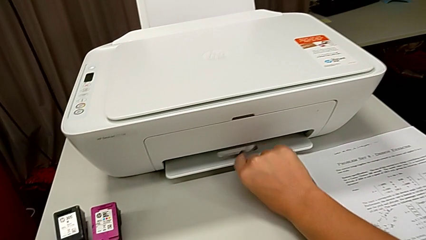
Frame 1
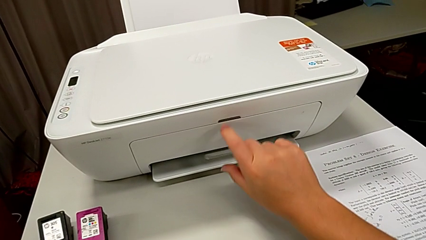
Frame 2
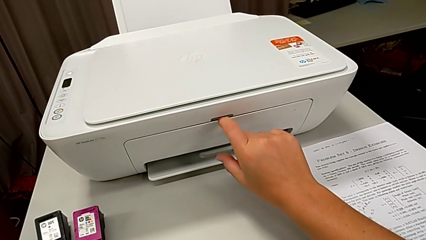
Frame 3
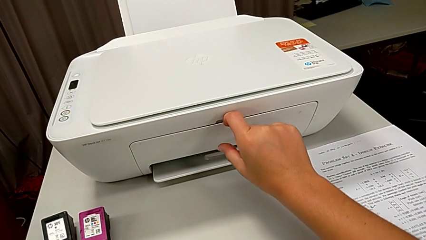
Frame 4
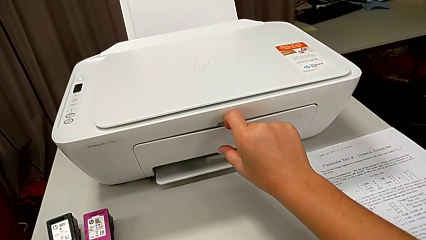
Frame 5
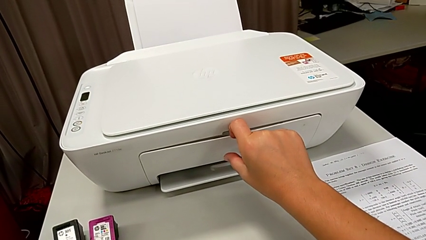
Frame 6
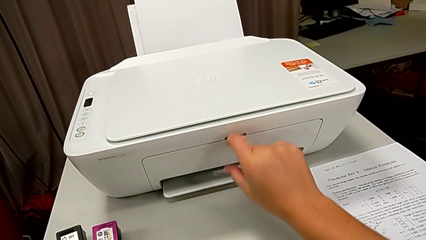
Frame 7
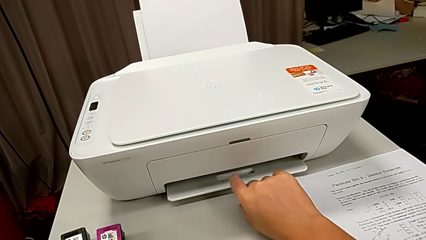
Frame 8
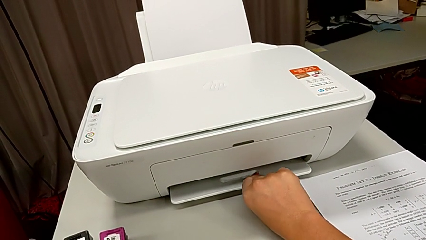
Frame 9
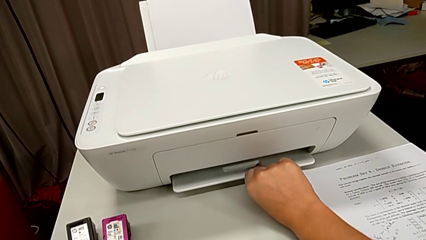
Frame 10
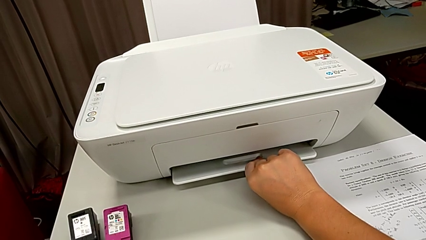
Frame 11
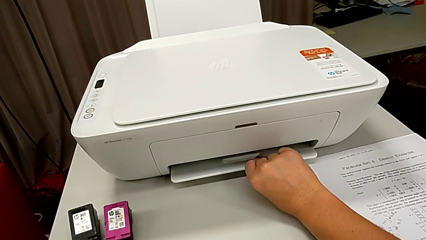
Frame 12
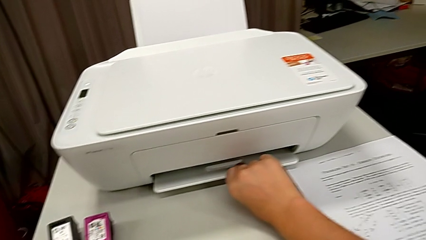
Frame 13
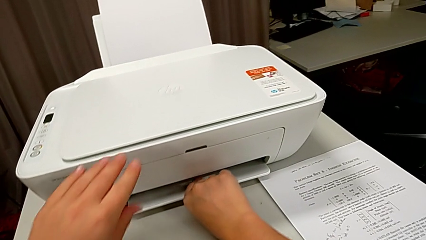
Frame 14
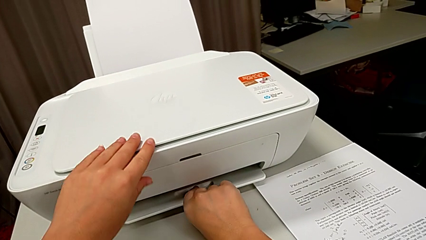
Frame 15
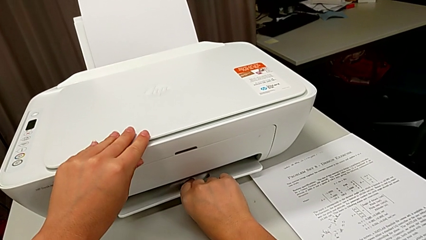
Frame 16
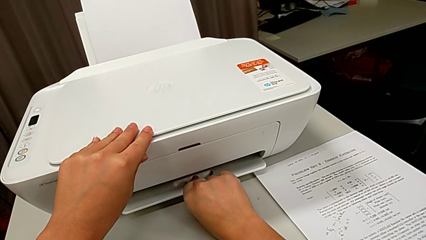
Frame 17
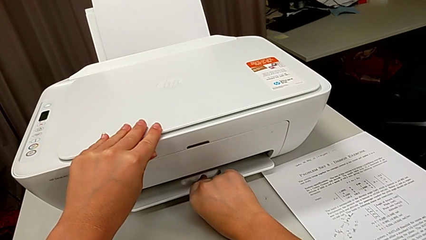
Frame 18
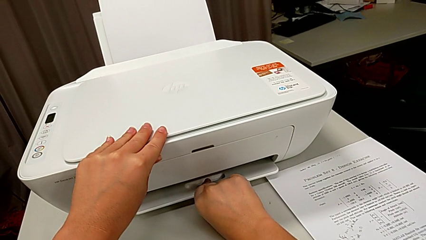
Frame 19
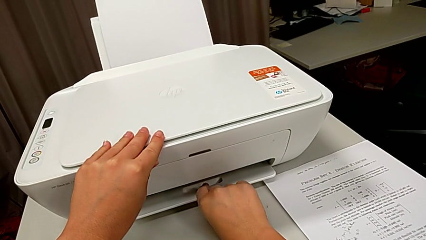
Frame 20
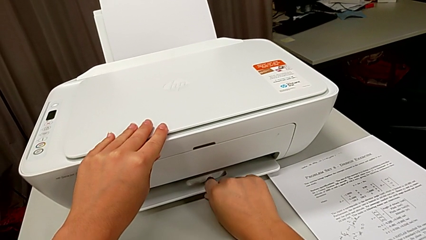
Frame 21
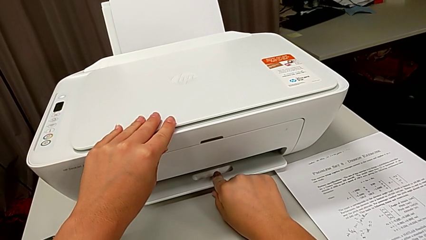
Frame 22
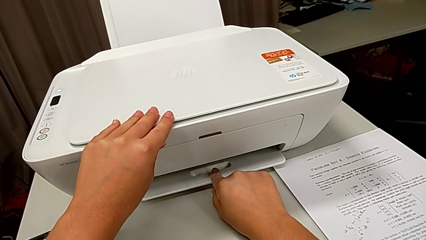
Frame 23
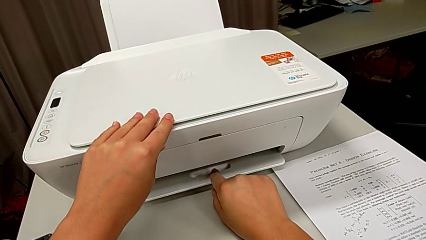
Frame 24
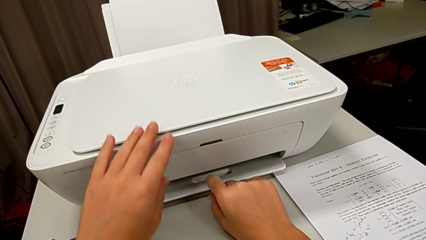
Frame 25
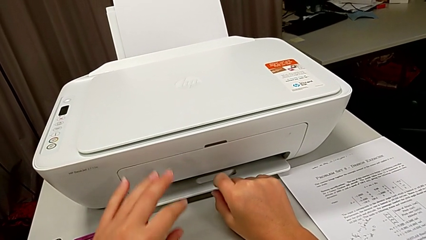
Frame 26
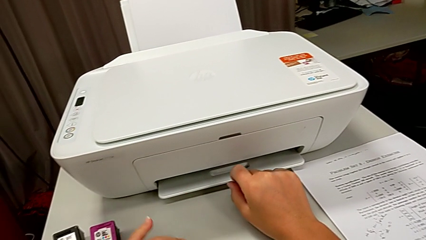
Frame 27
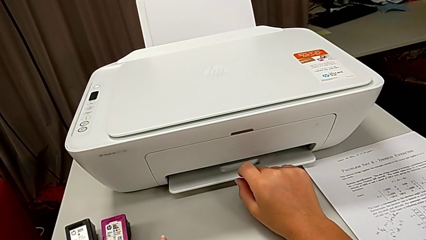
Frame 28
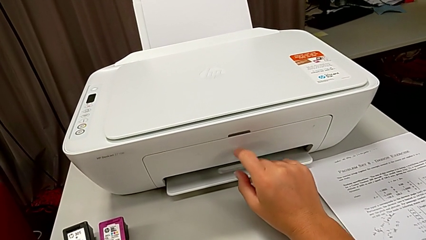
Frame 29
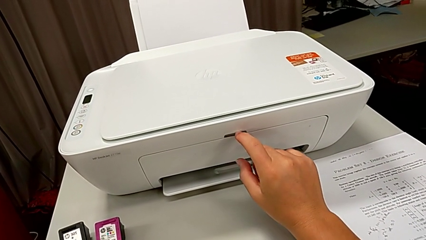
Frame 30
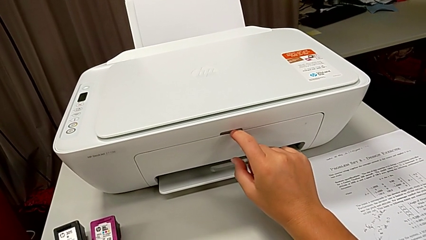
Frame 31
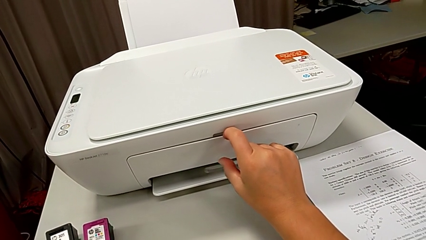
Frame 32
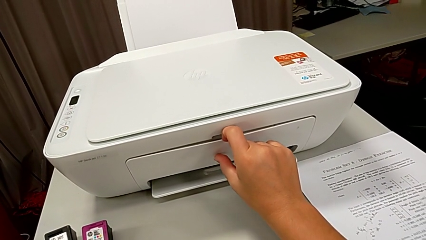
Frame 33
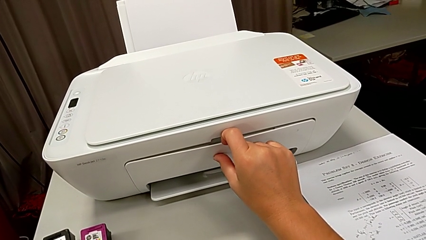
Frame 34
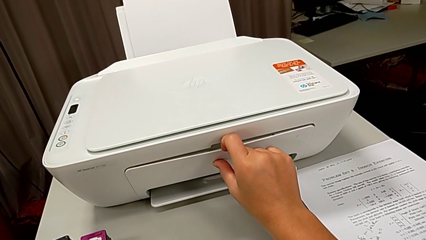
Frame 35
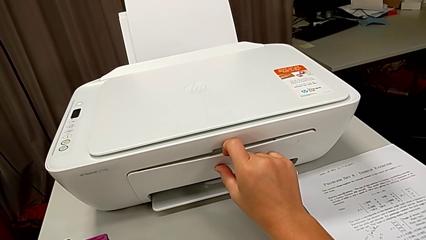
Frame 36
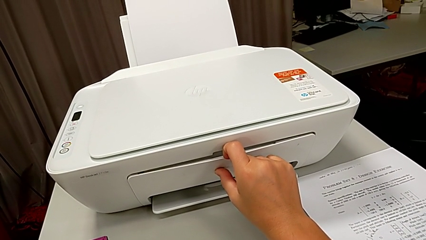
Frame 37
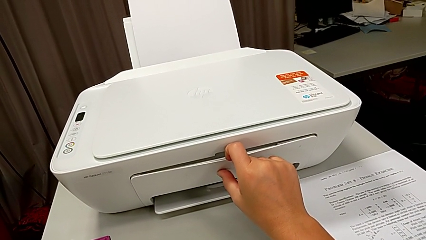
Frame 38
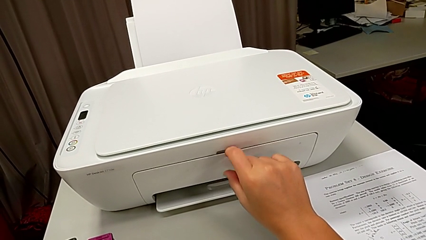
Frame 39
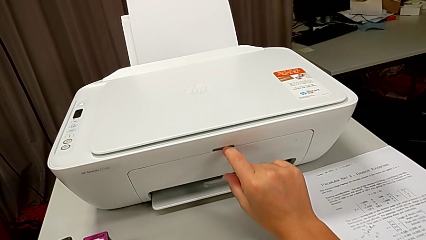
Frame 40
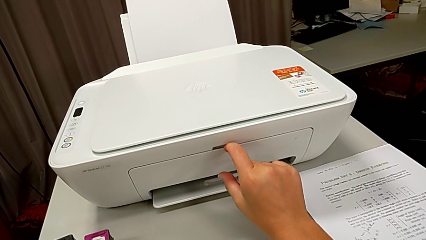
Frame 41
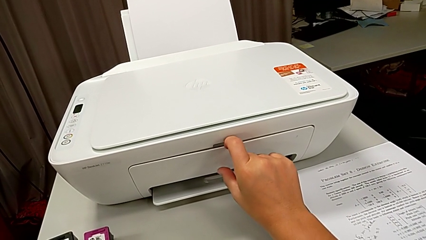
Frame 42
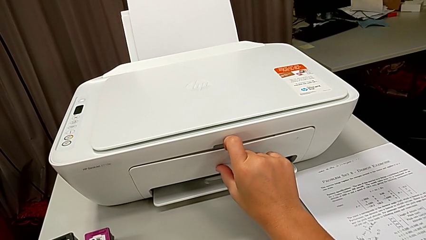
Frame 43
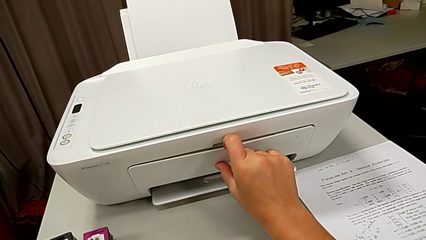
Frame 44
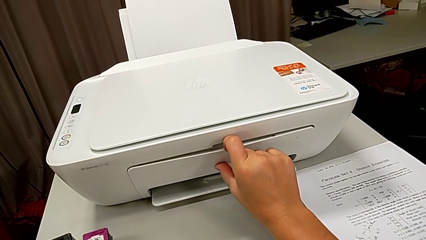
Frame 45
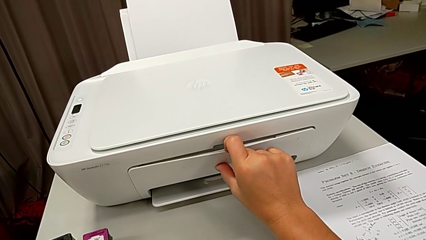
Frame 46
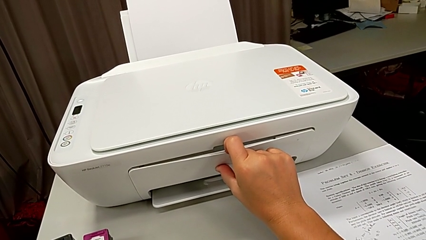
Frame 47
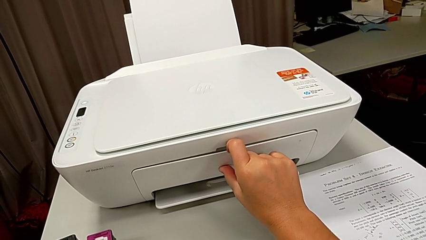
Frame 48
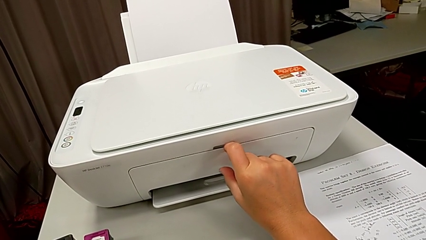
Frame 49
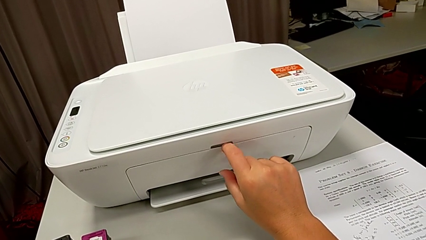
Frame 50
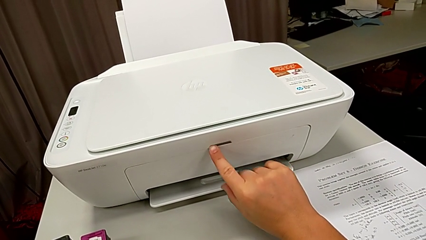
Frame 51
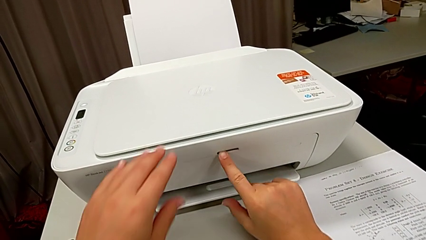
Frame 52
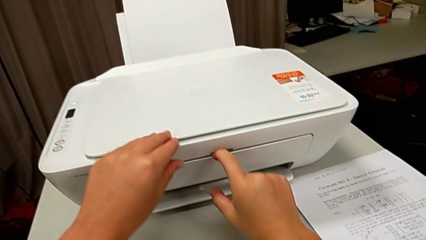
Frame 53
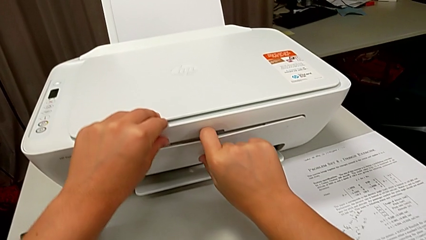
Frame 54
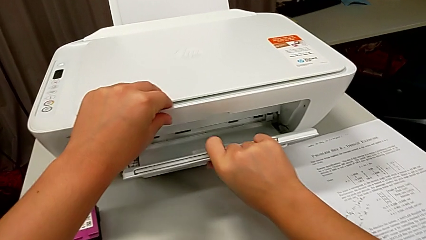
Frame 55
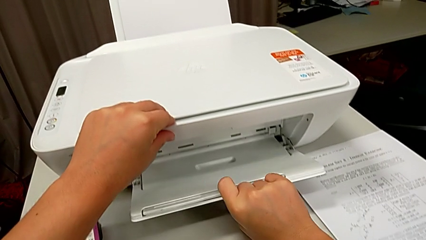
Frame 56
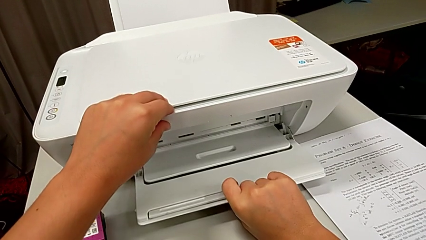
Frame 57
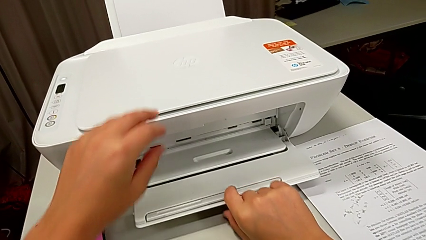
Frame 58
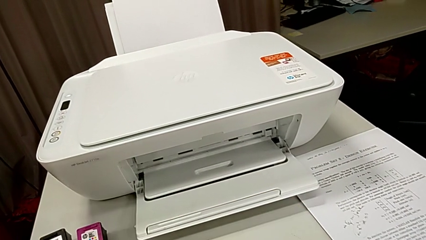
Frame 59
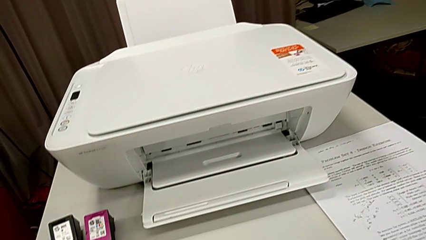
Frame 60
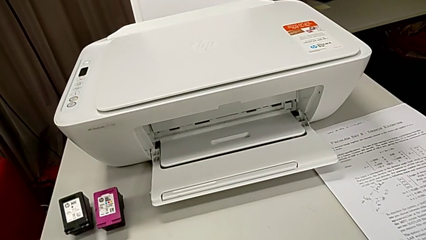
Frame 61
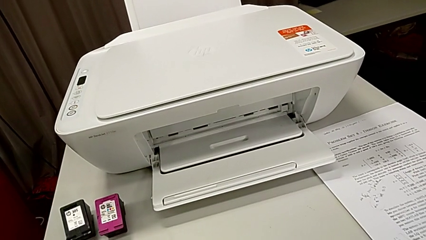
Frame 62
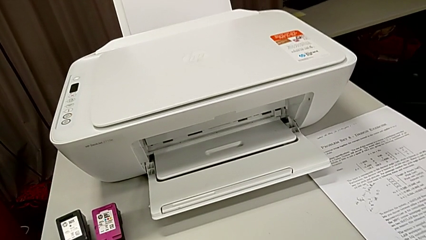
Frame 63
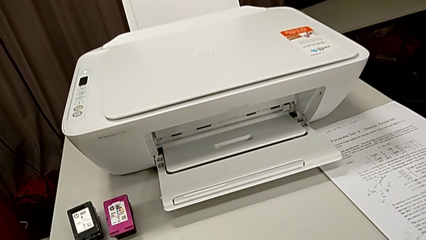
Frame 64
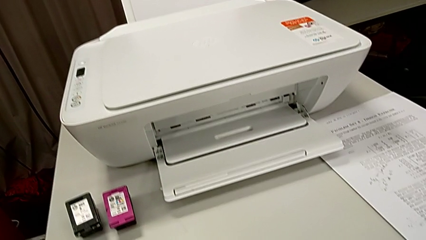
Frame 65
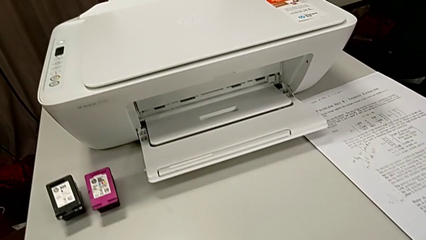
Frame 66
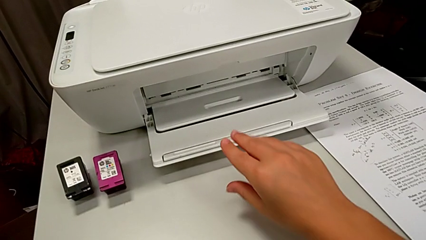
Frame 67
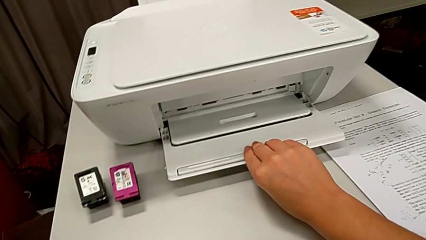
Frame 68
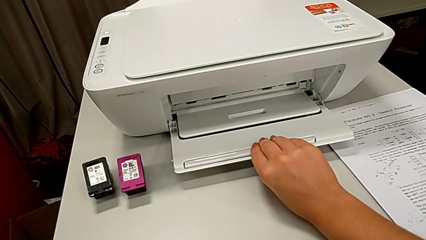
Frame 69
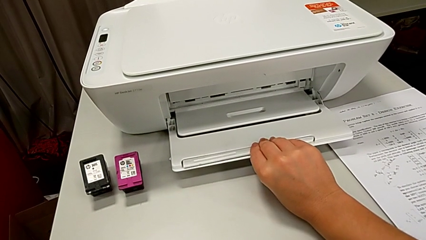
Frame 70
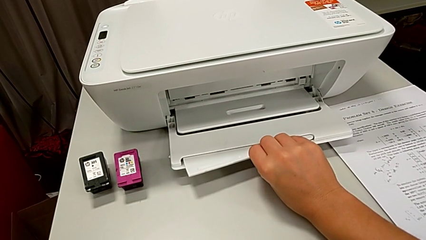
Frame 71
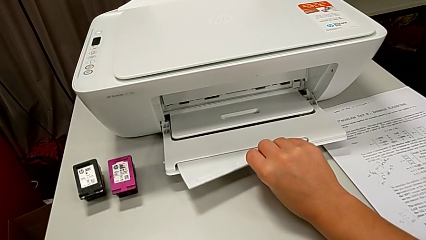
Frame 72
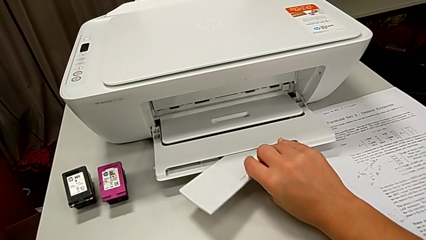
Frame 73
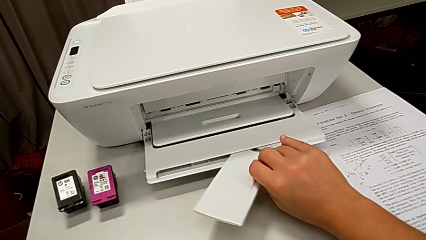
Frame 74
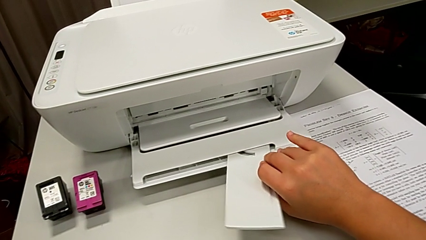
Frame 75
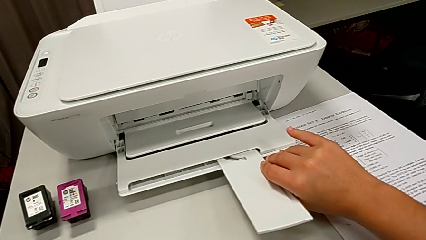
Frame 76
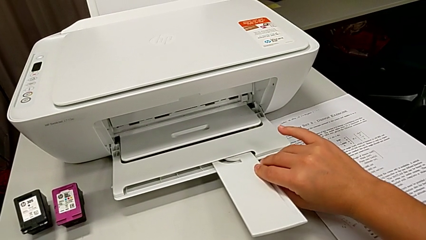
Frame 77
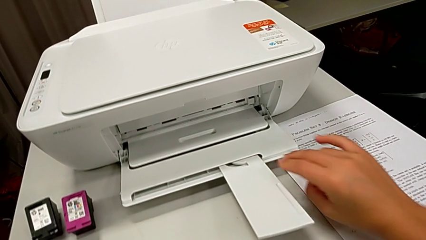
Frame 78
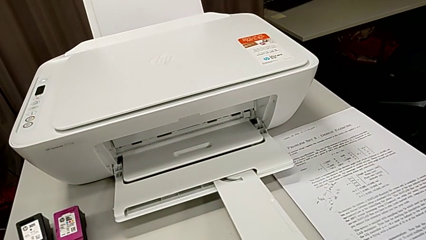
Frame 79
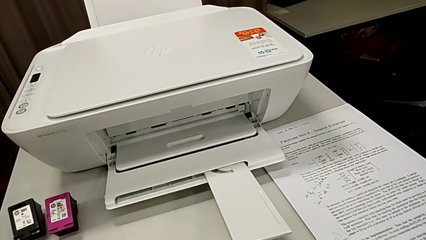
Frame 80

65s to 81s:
The camera wearer is pulling a tray from the front of the printer. They wrongly pull the front paper tray and pull the paper tray, not pulling hard enough. They open the front paper tray and pull the extending paper tray.
